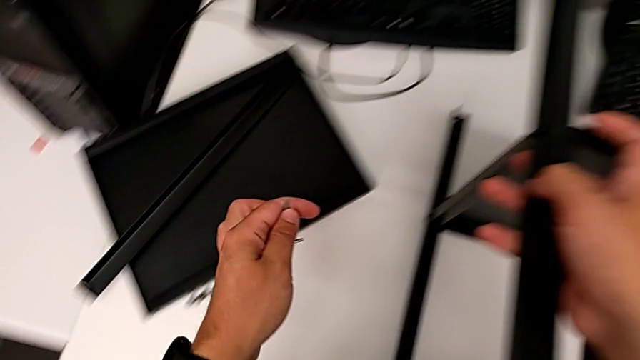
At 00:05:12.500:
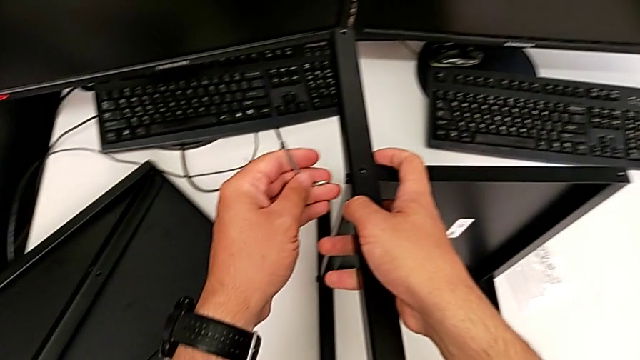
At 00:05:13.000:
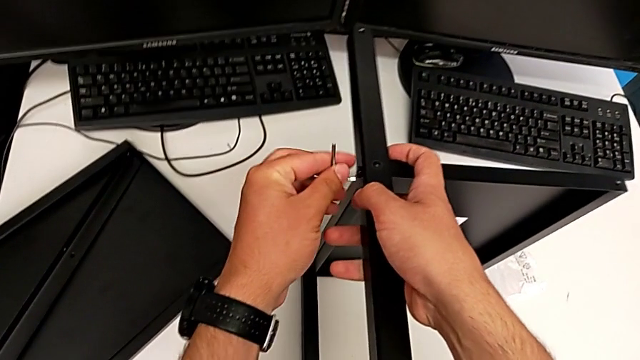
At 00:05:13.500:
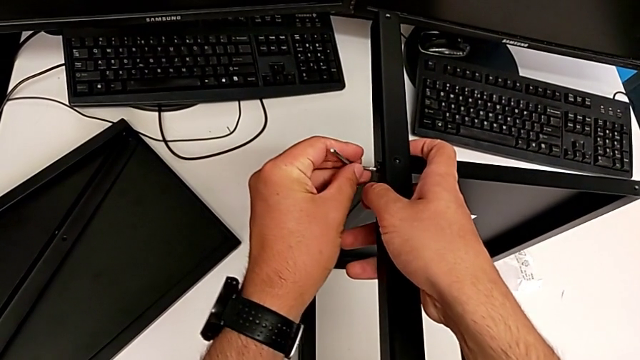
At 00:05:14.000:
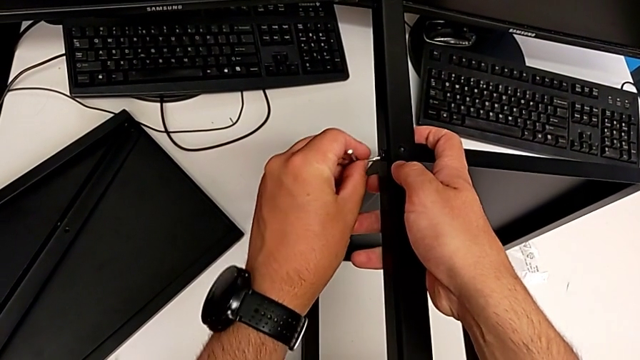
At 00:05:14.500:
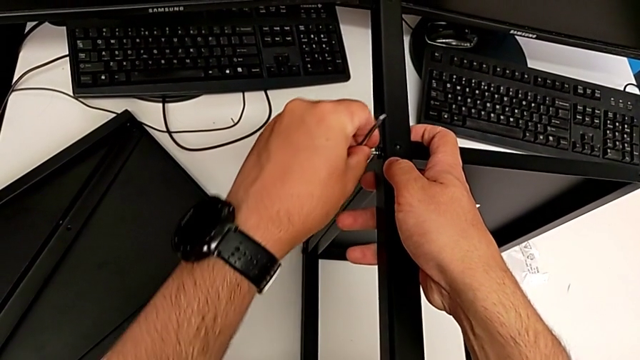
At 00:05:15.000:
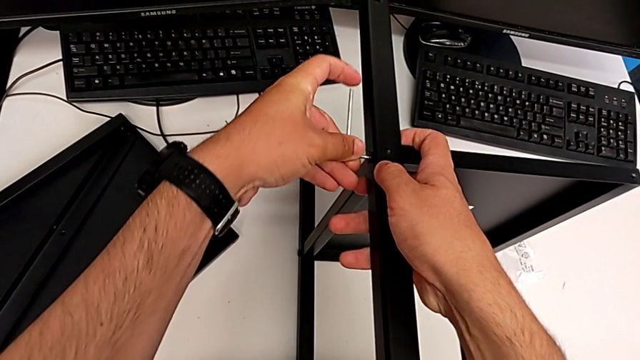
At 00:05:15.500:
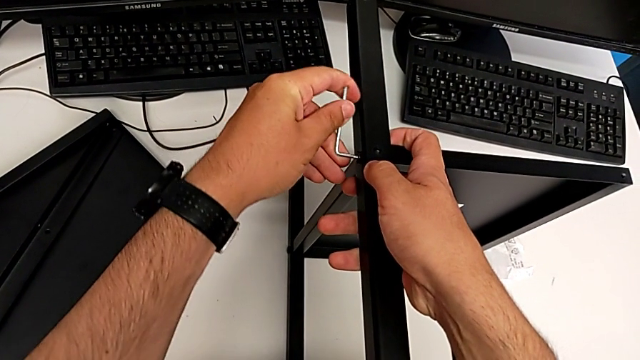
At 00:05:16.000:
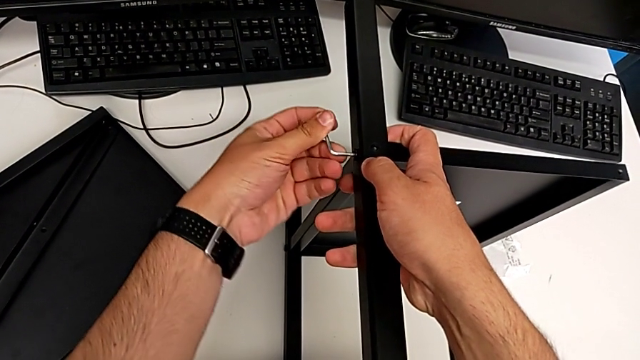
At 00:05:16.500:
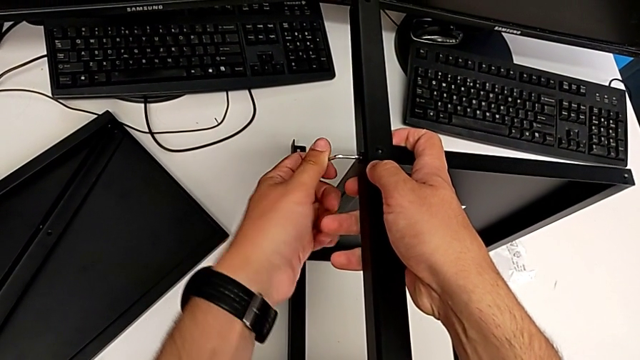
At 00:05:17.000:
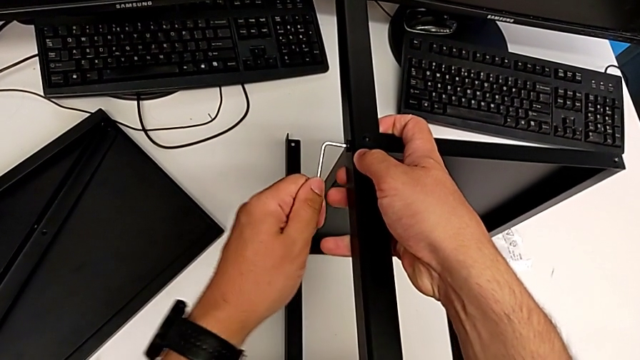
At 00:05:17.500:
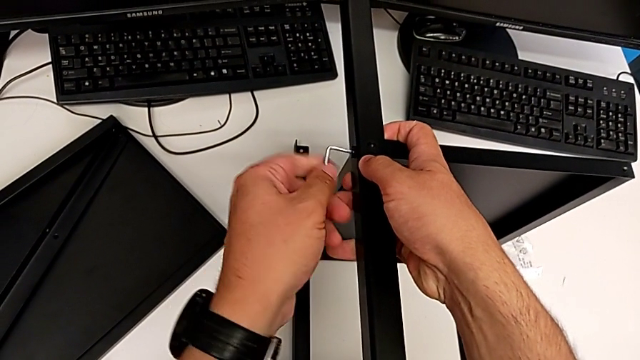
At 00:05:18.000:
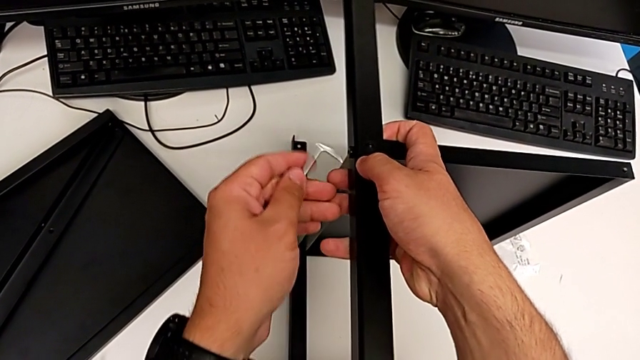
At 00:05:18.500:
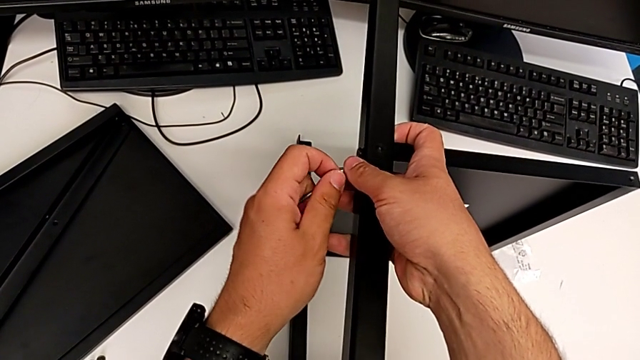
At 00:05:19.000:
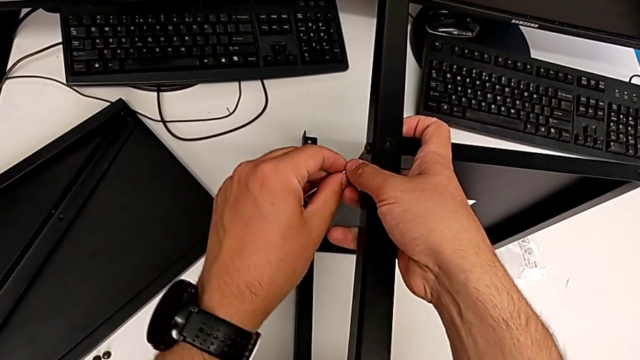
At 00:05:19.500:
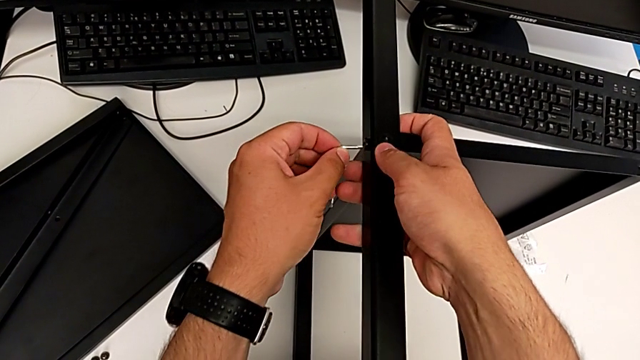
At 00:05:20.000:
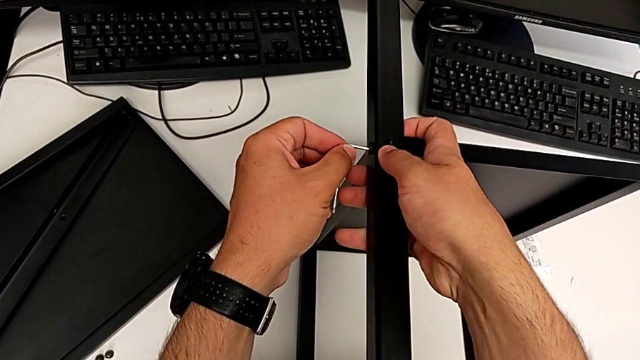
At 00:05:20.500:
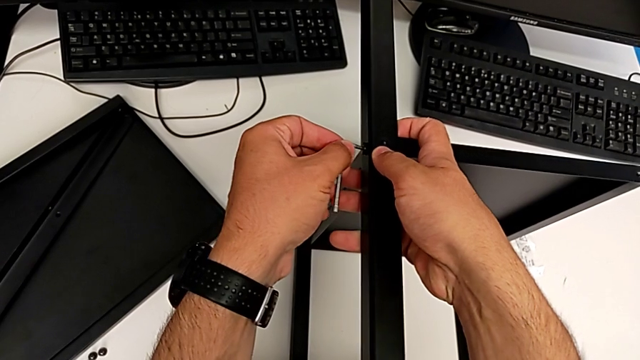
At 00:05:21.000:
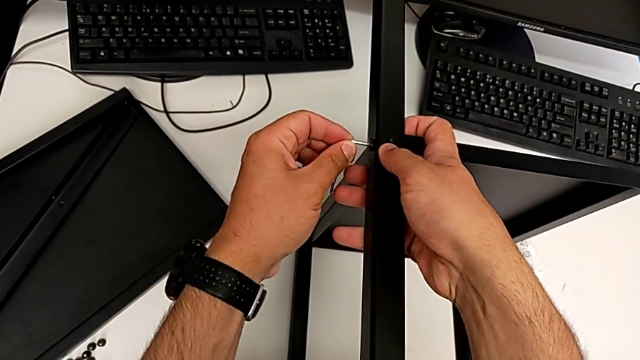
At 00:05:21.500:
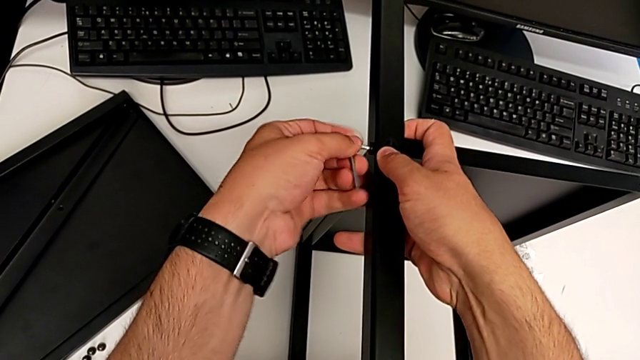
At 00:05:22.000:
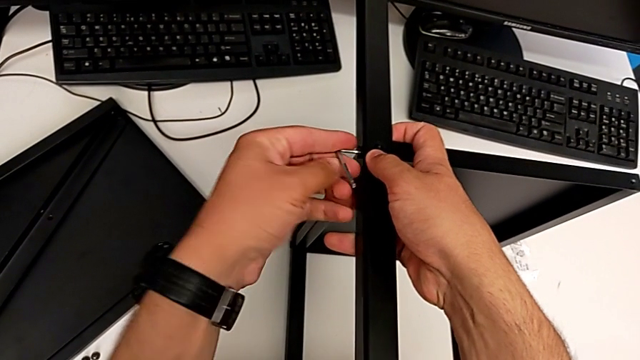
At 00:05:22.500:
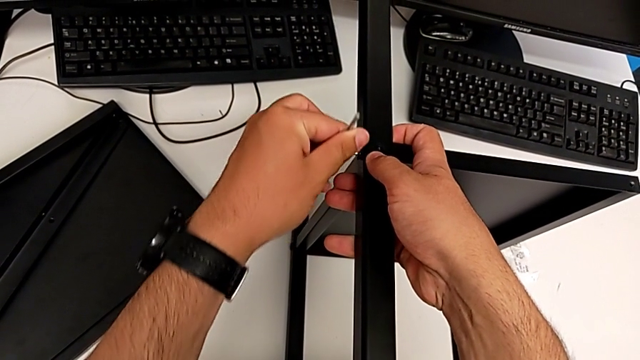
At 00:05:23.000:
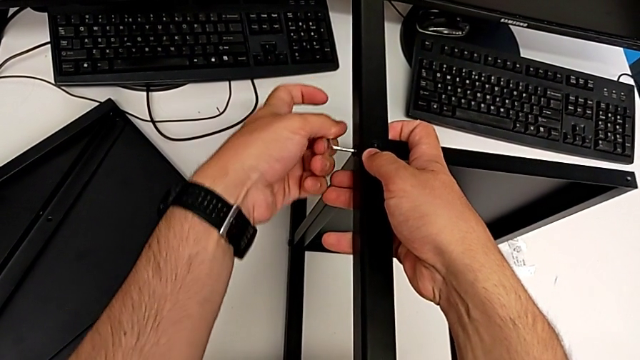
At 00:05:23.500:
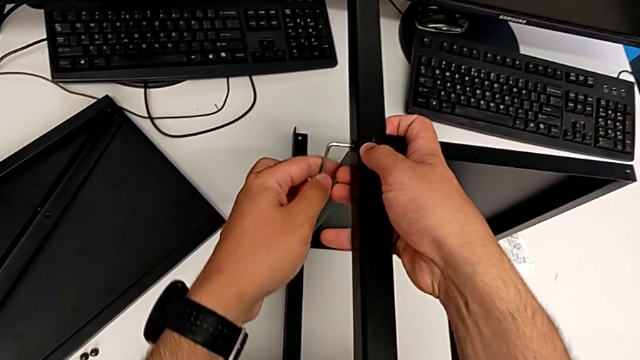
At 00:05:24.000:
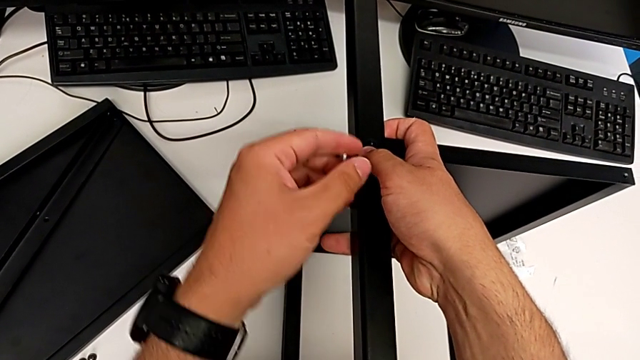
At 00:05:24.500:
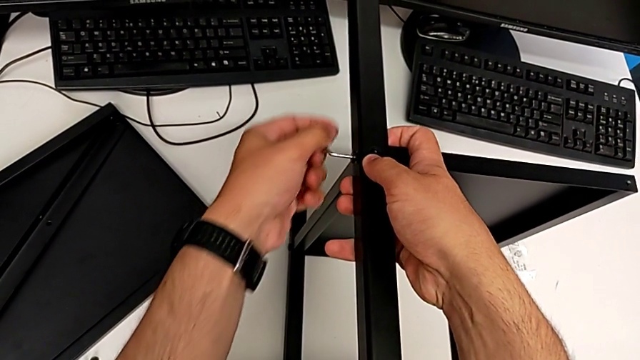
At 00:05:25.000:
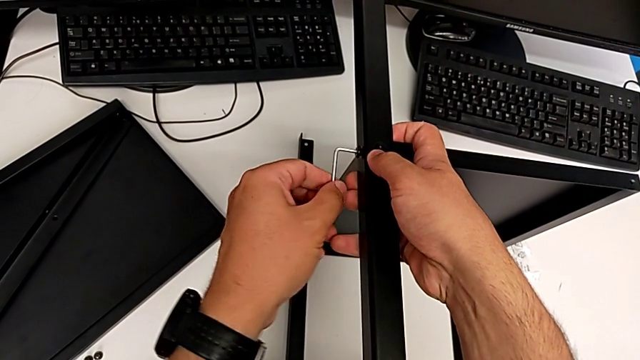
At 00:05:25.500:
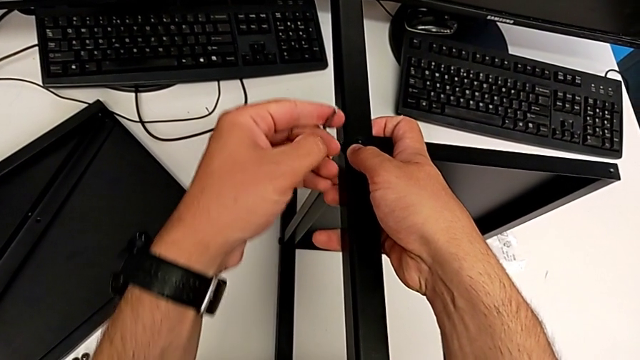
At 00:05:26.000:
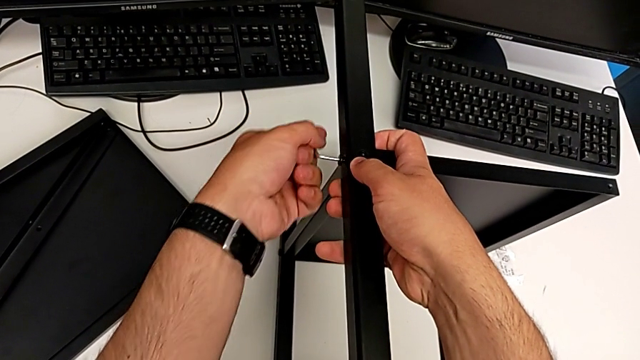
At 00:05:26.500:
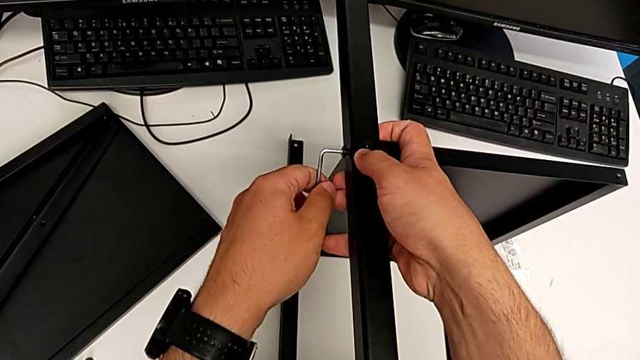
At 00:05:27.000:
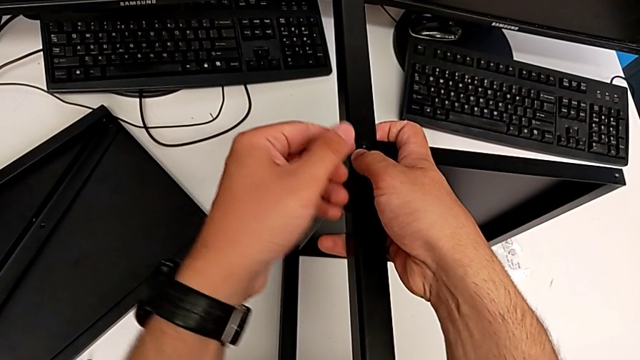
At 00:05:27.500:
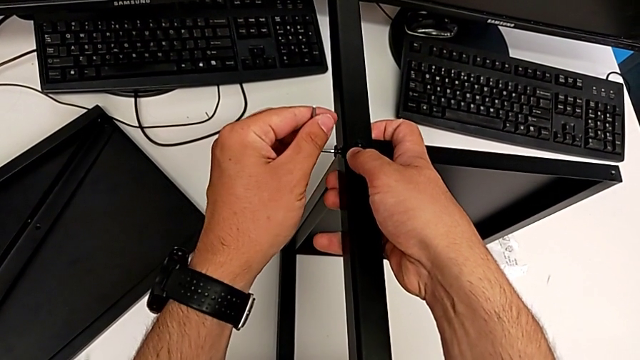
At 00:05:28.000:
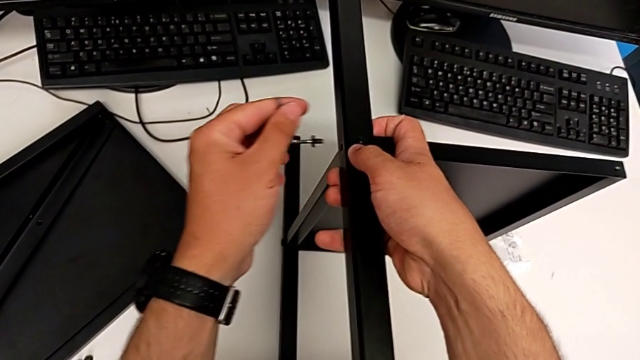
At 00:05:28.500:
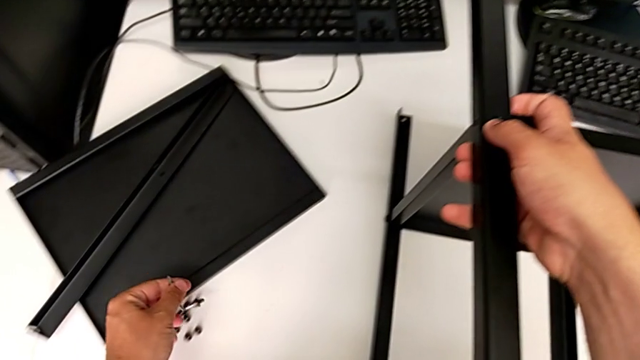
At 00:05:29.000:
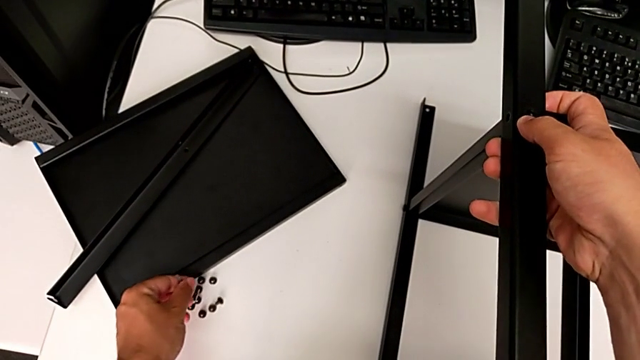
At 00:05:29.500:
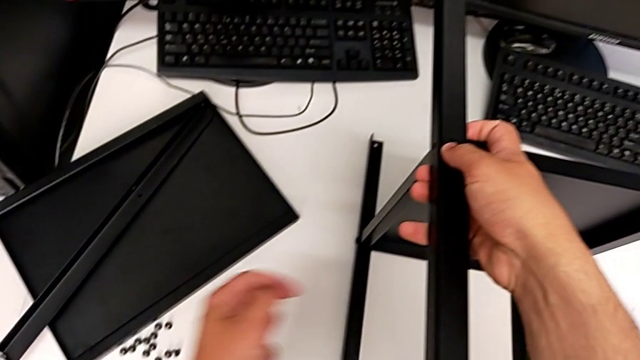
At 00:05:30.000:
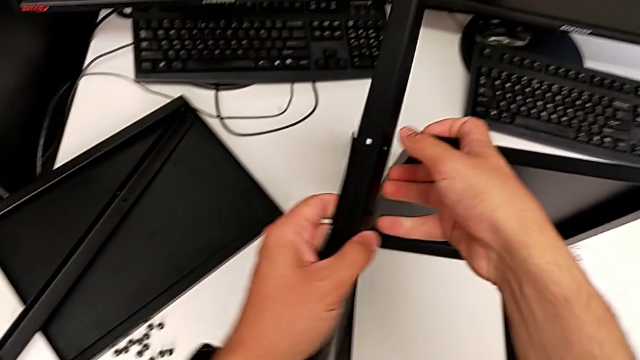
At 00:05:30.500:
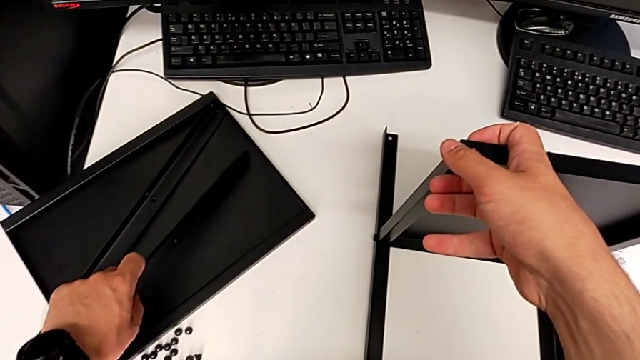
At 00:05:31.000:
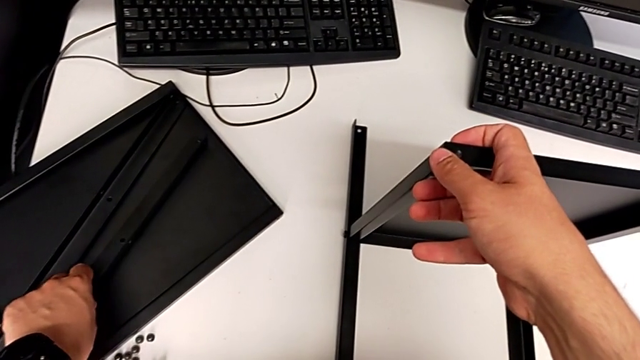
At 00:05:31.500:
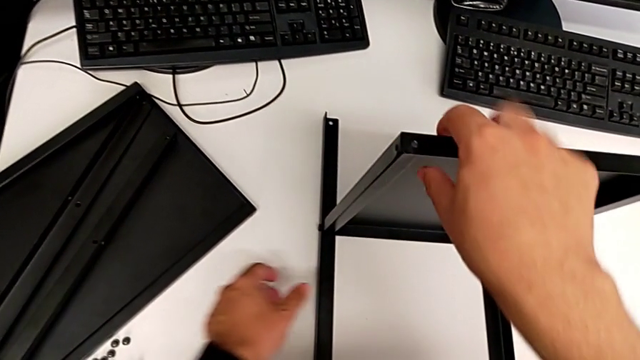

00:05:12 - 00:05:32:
The camera wearer is removing the second leg from the shelf. They insert the Allen wrench, unscrew the hex socket head, withdraw the Allen wrench, disassemble the hex socket head, place it and place the leg.

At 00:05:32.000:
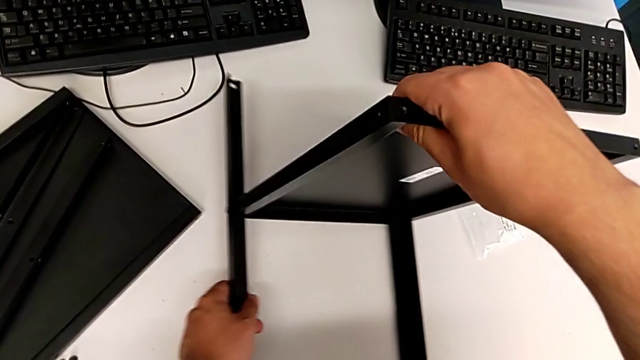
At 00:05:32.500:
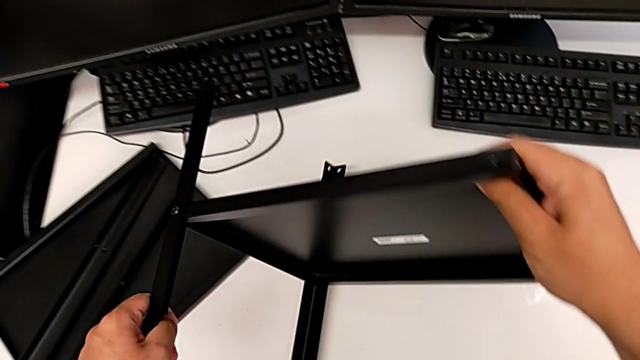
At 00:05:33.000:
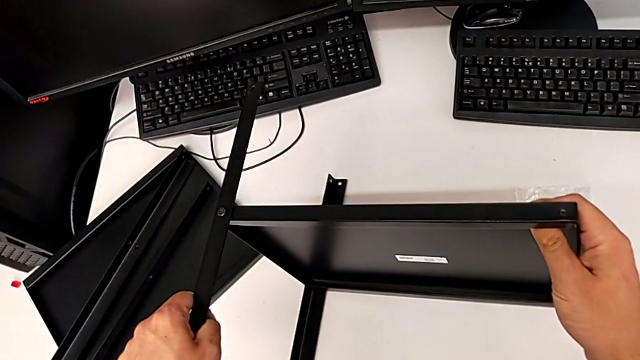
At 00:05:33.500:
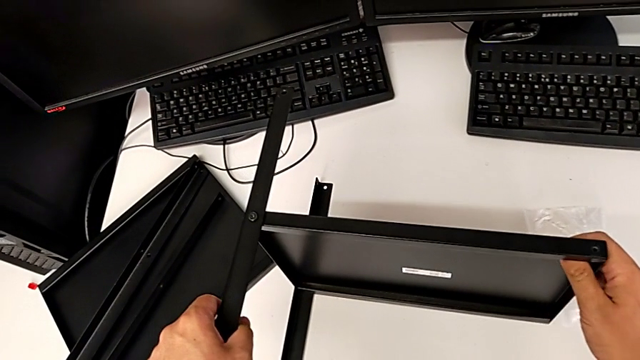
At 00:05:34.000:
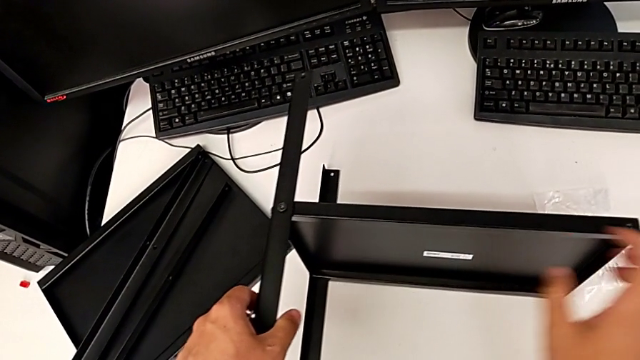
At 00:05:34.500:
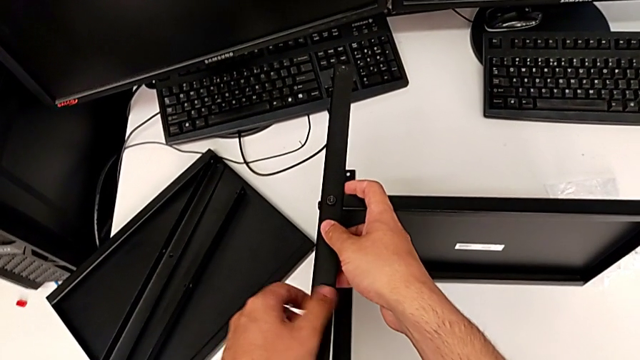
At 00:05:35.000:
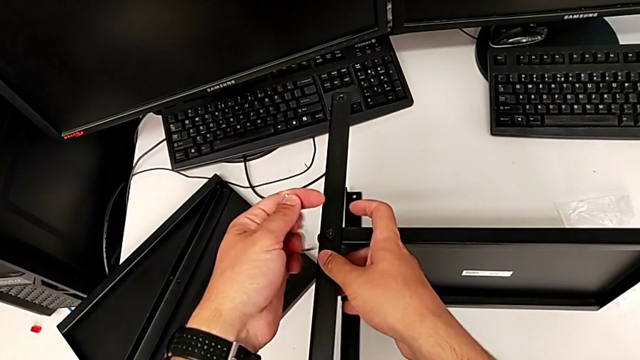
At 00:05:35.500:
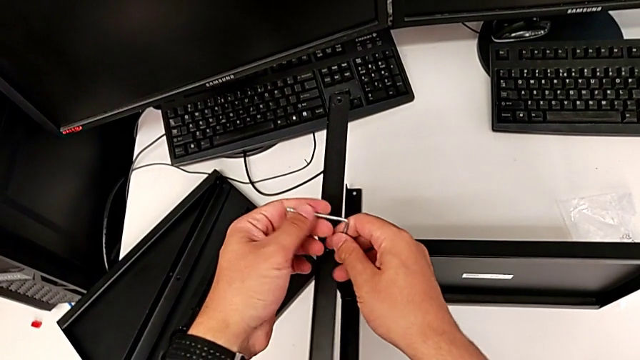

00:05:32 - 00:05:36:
The camera wearer is removing the third leg from the shelf. They flip the nightstand and begin to insert the Allen wrench.
